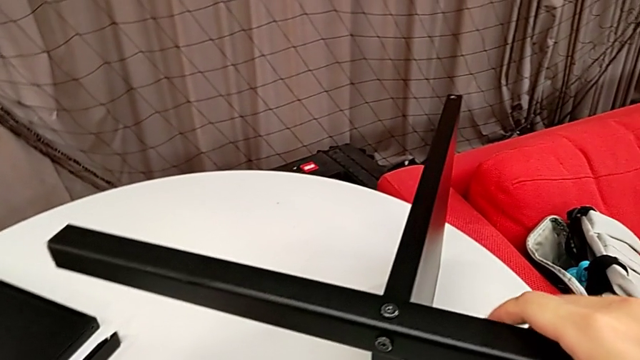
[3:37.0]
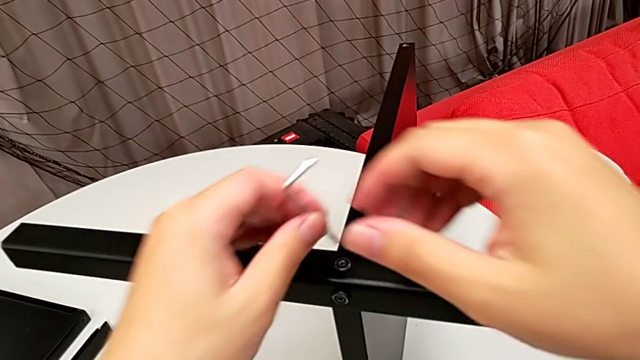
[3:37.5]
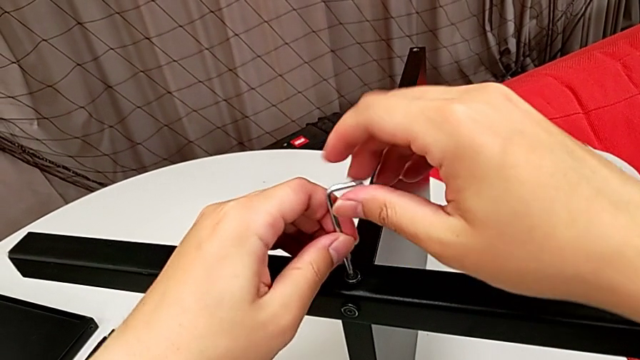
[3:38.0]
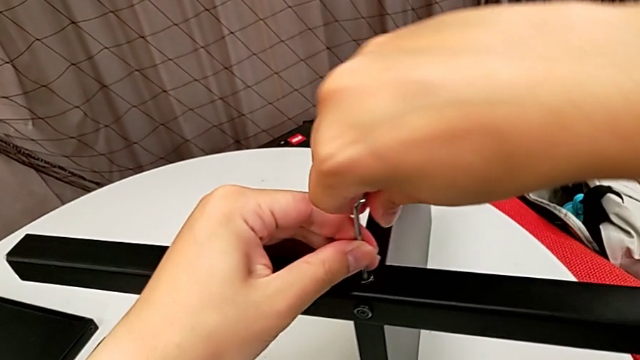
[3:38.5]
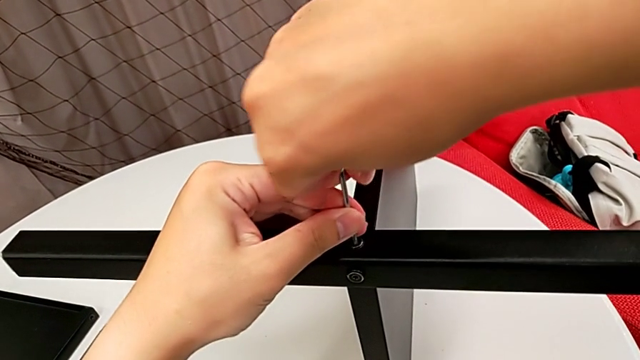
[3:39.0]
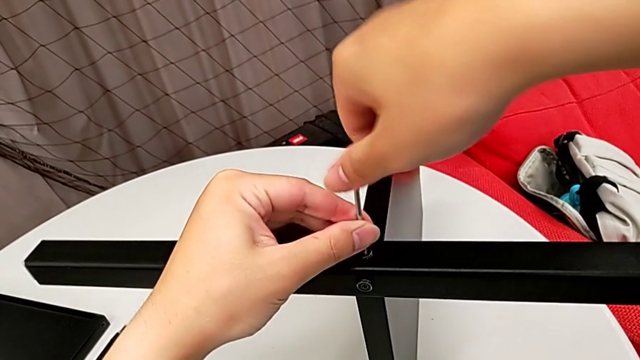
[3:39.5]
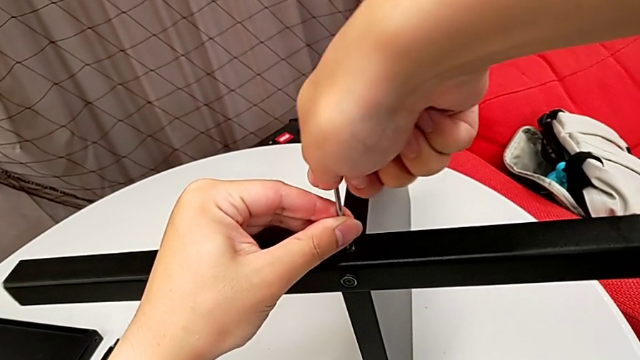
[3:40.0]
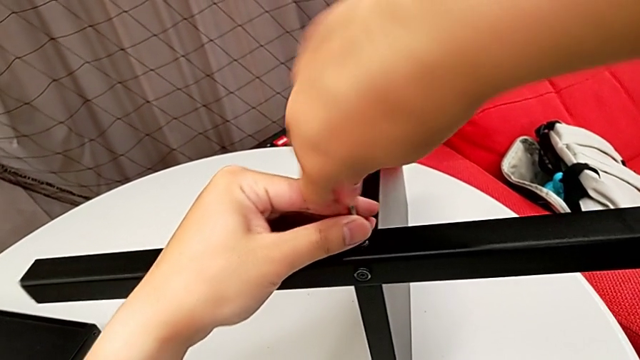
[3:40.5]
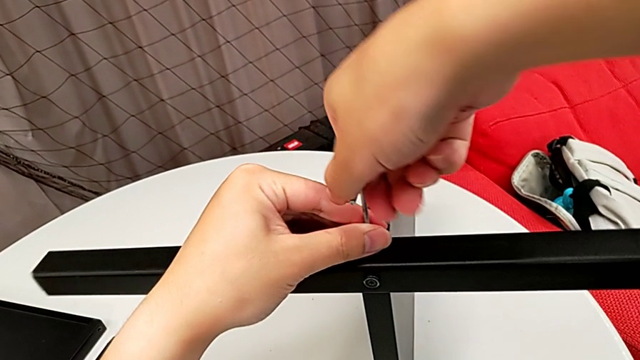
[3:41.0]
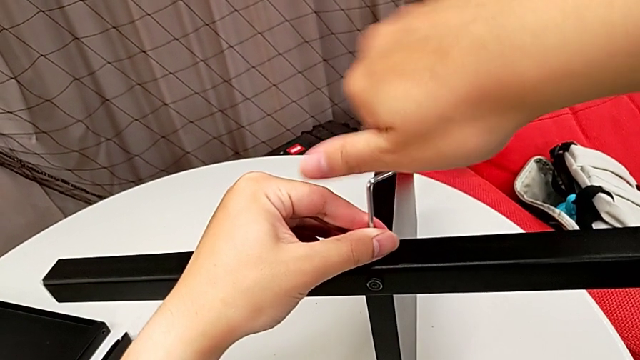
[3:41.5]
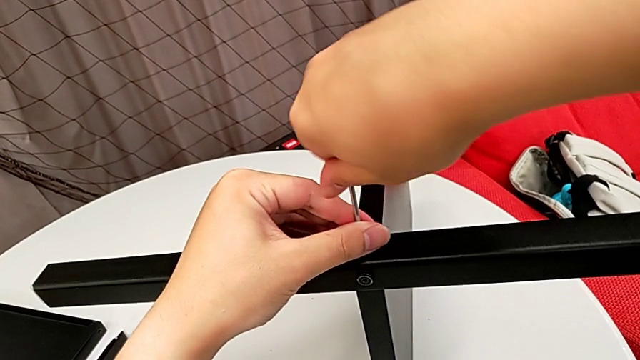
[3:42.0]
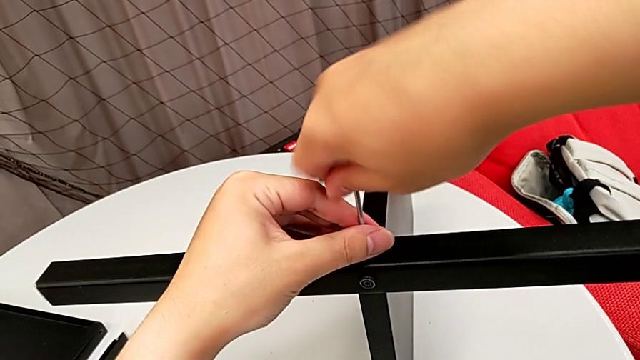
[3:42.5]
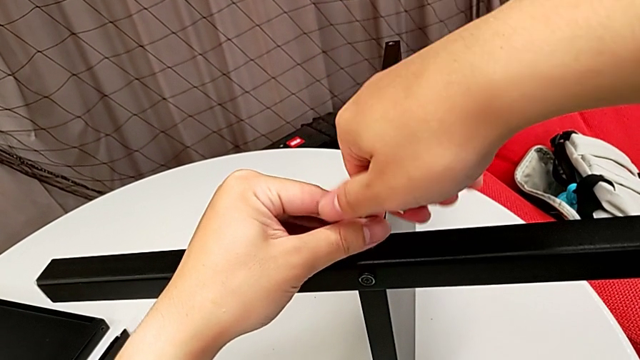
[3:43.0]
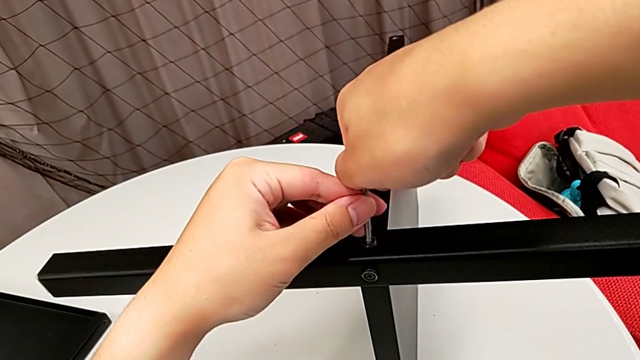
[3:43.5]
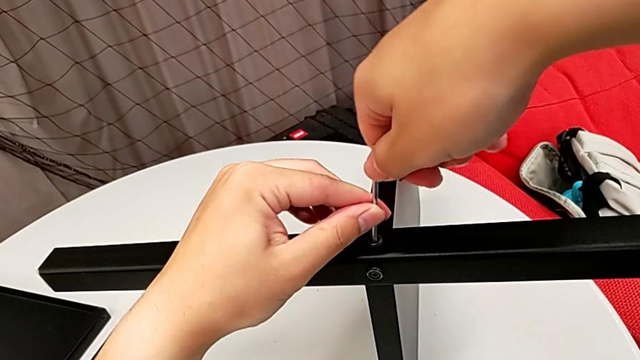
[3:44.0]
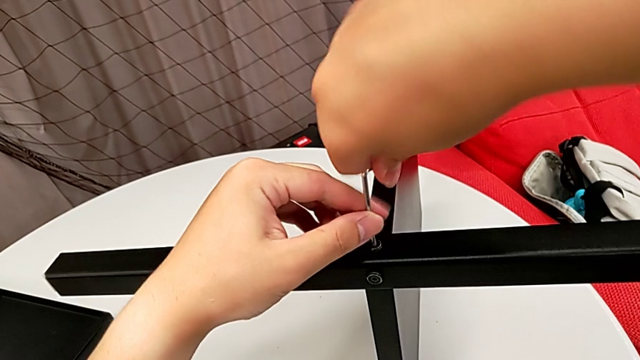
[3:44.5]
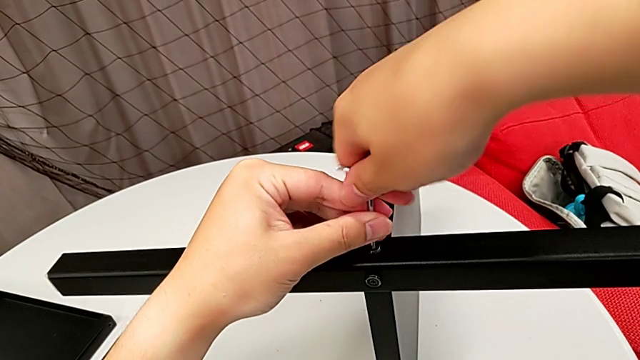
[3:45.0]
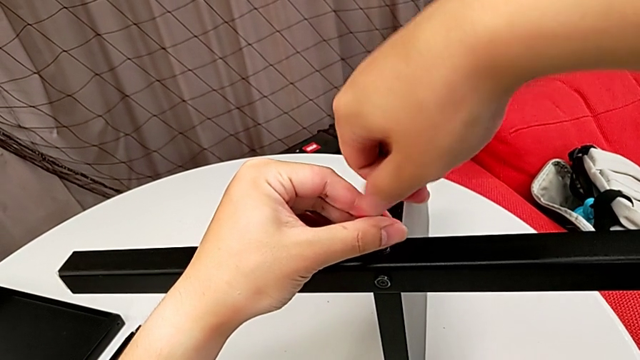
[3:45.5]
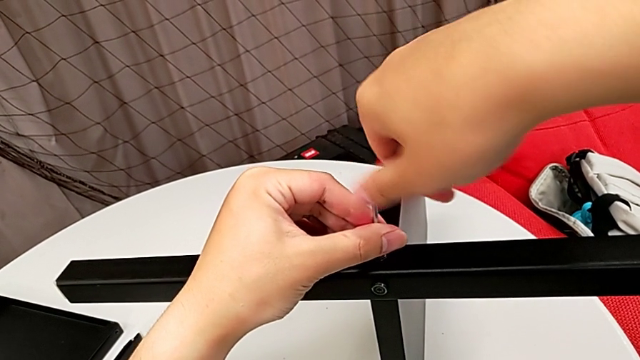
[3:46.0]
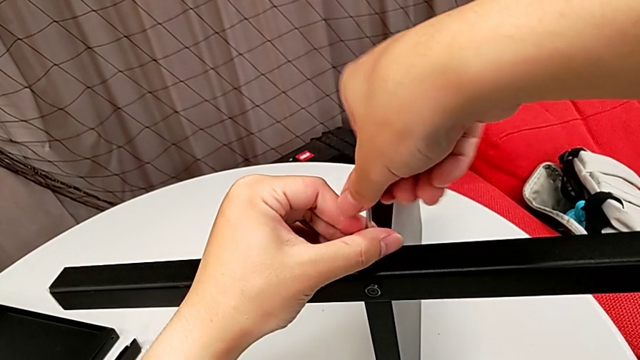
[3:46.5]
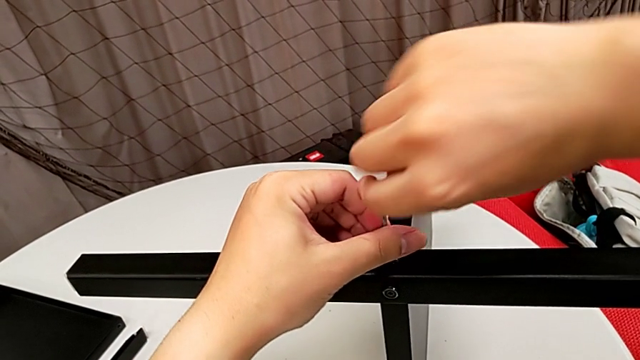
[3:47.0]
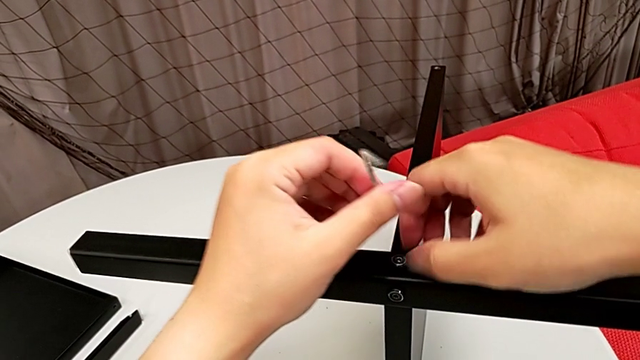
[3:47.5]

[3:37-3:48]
The camera wearer is unscrewing the third leg from the bottom shelf. They grab the Allen wrench, insert it, unscrew the hex socket head and withdraw the Allen wrench.

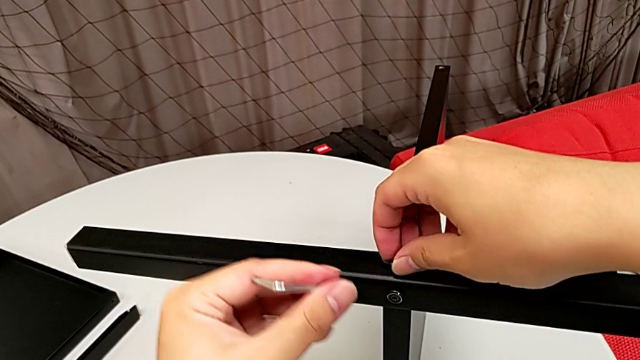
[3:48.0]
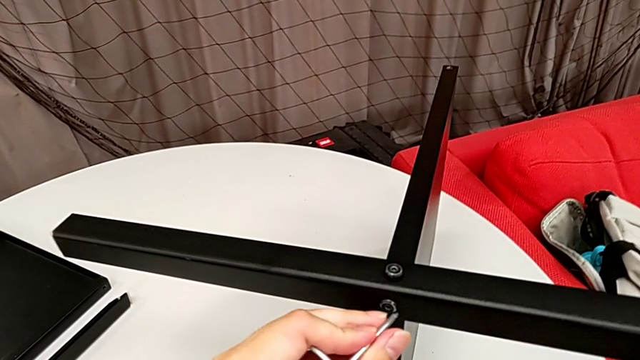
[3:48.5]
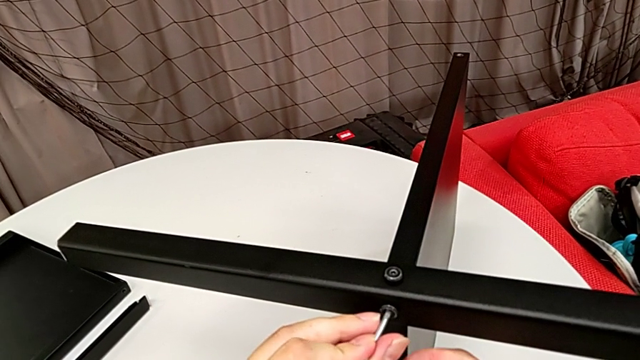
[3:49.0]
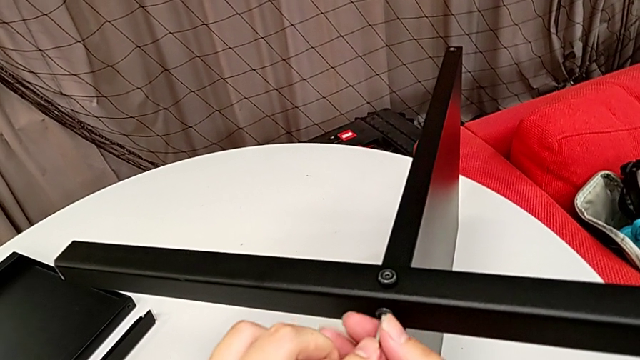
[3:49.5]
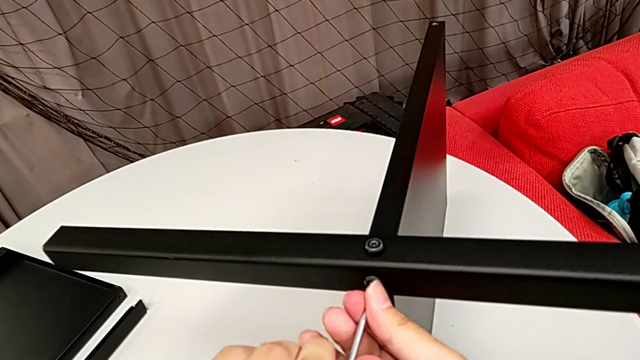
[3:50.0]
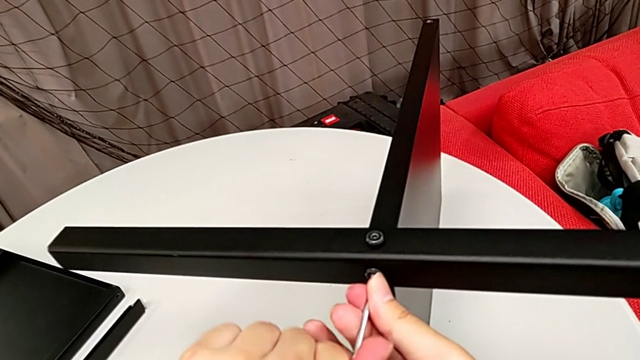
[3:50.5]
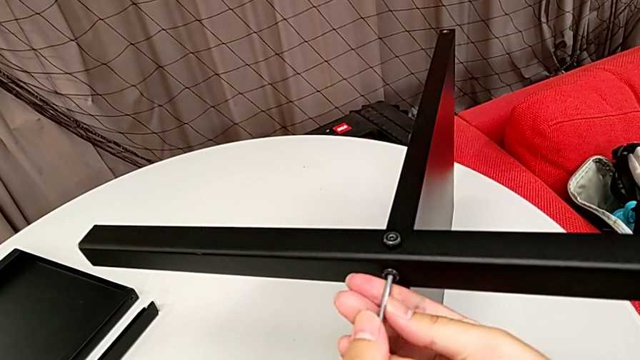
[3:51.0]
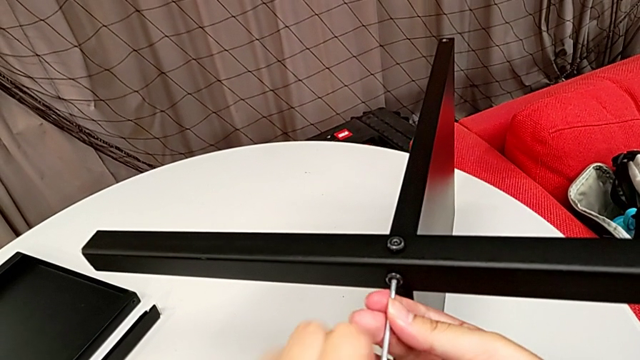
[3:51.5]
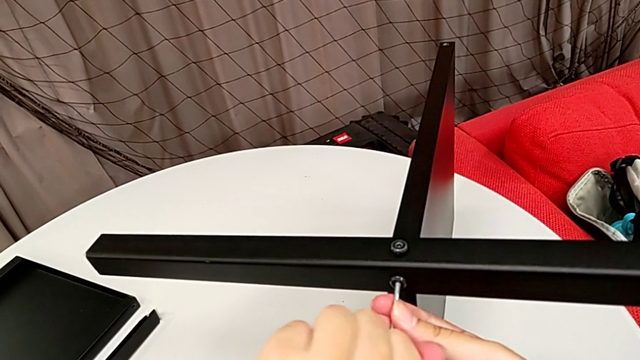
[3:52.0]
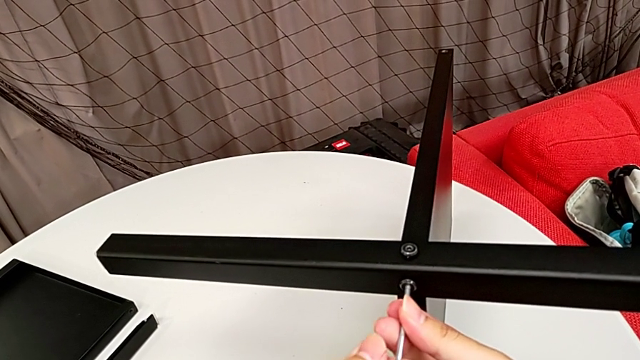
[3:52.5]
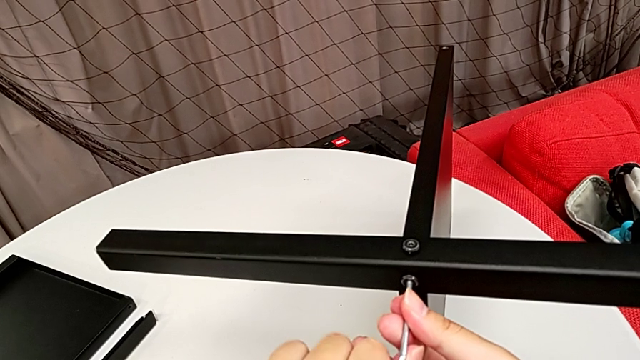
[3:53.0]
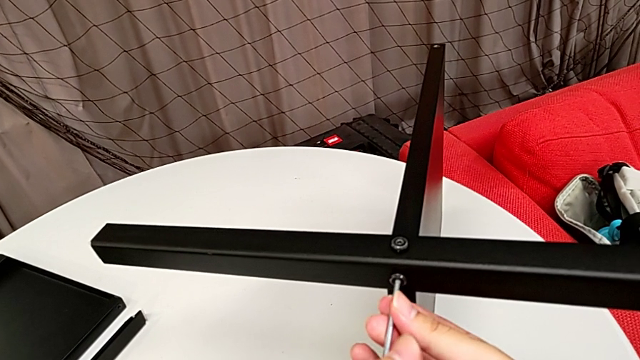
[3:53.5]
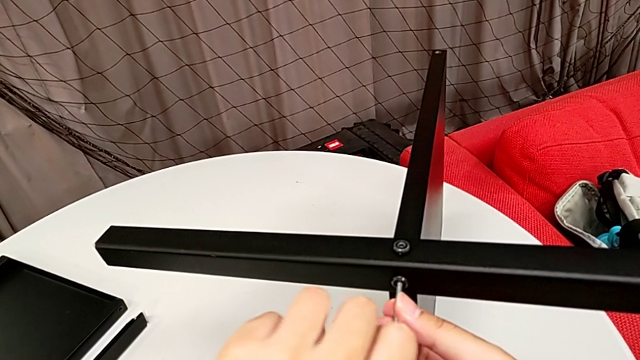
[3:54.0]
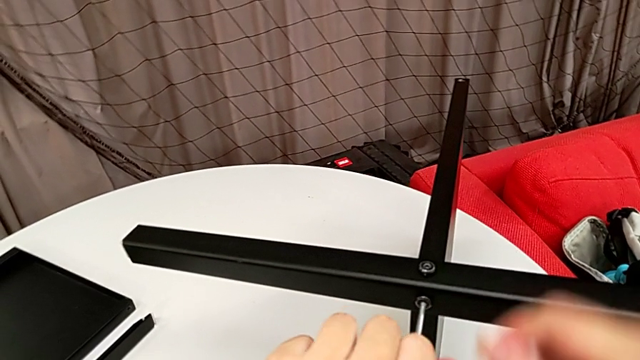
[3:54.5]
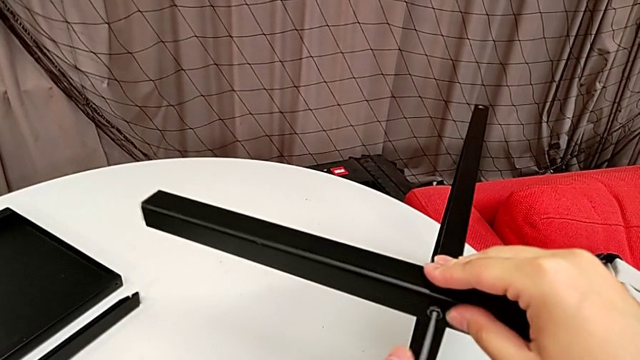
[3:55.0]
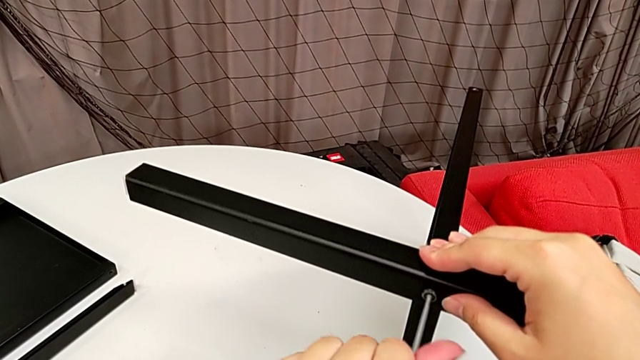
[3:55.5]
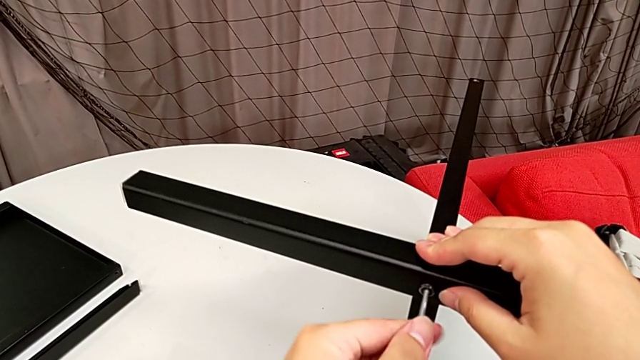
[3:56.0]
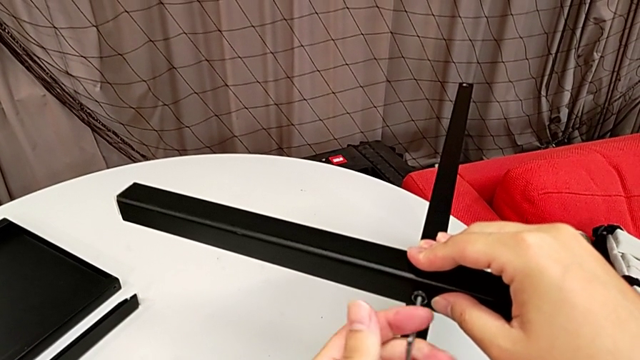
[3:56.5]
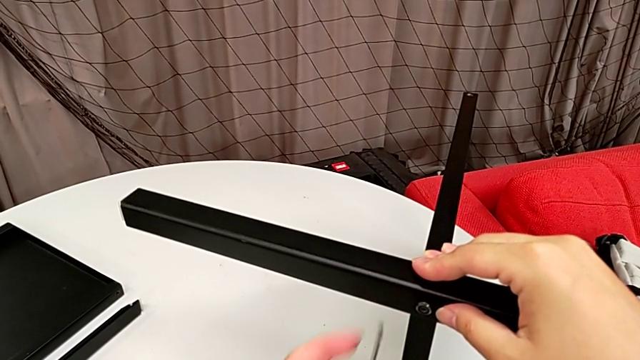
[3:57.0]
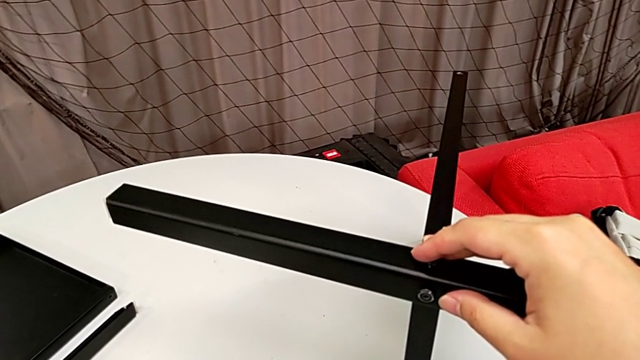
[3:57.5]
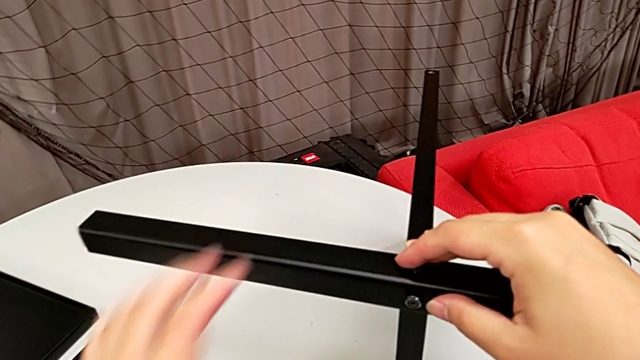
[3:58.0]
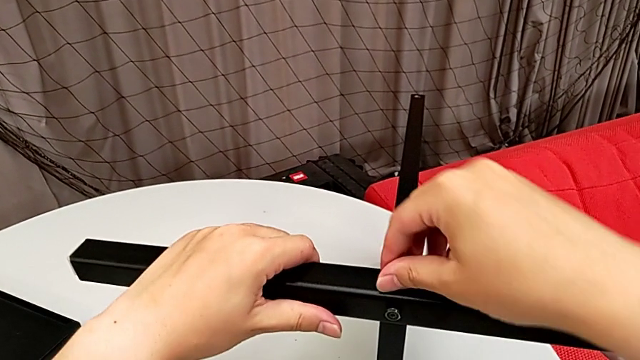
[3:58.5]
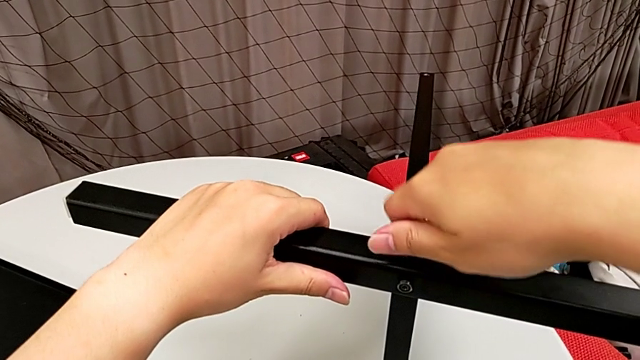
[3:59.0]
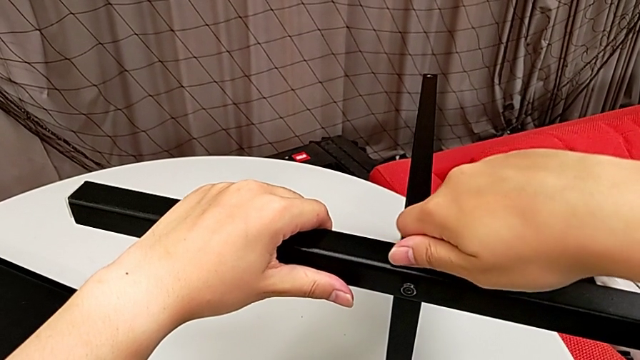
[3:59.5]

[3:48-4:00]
The camera wearer is unscrewing the third leg from the bottom shelf. They insert the Allen wrench, unscrew the hex socket head, withdraw the Allen wrench, place it and unscrew the hex socket head with the right hand.
